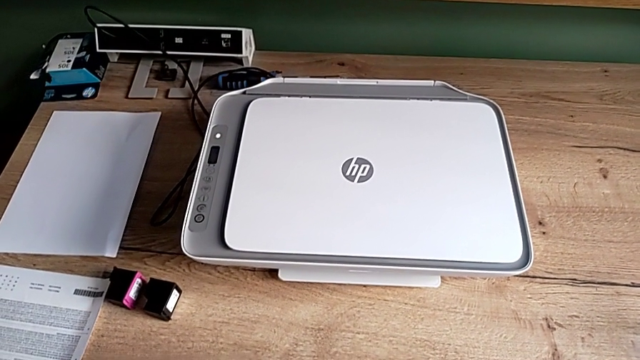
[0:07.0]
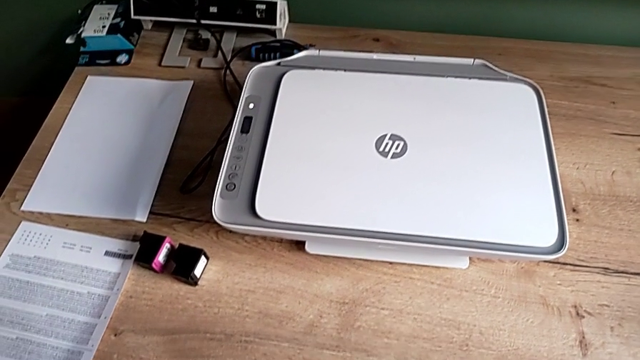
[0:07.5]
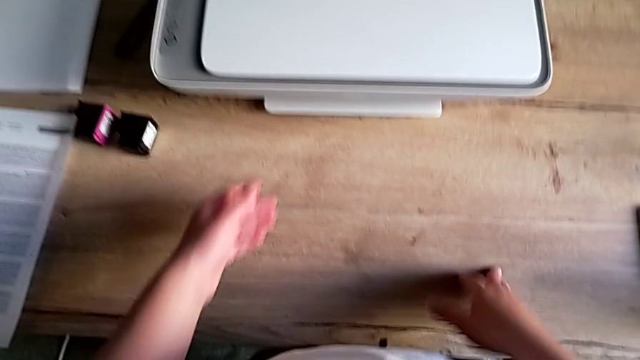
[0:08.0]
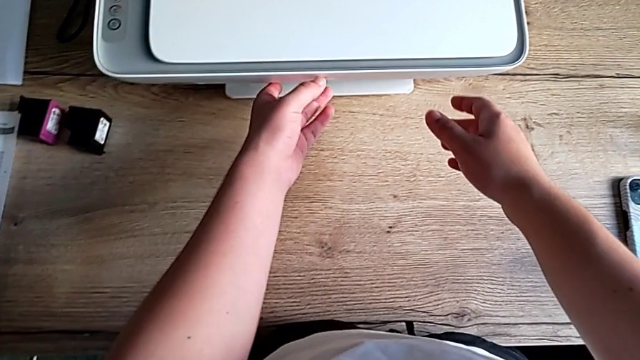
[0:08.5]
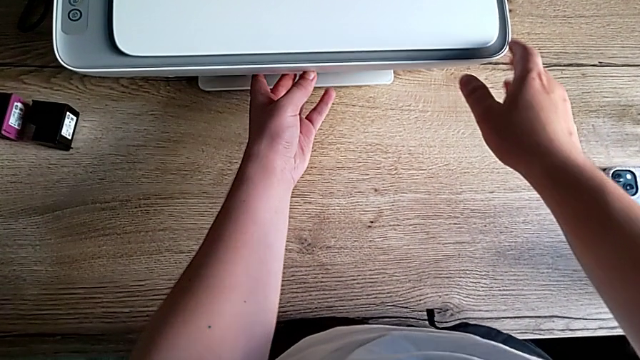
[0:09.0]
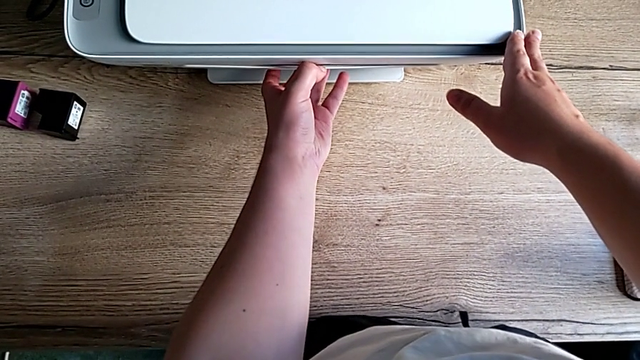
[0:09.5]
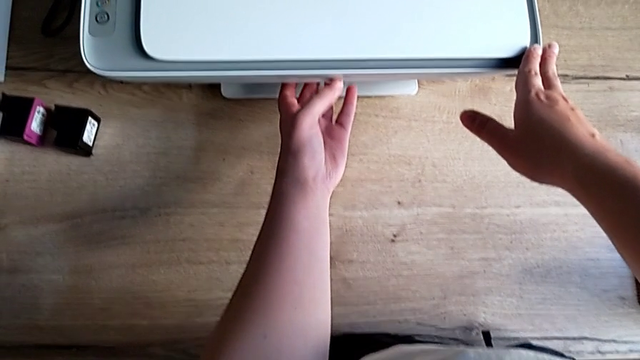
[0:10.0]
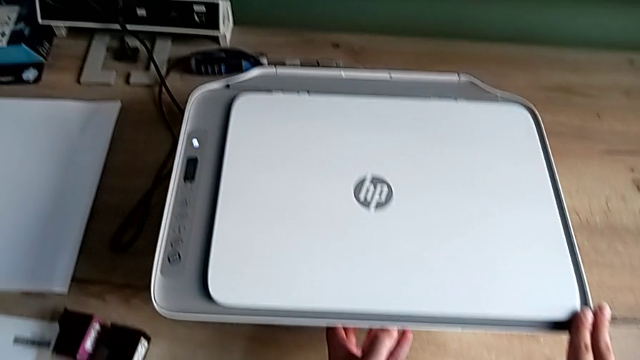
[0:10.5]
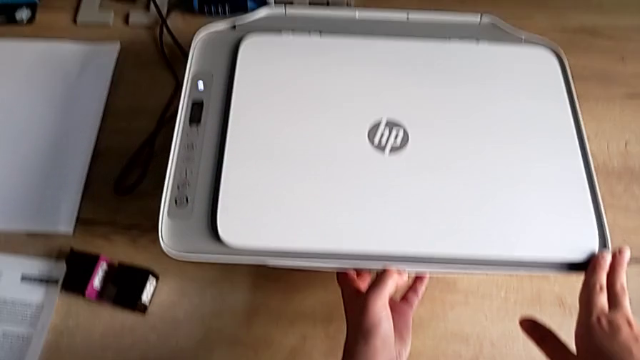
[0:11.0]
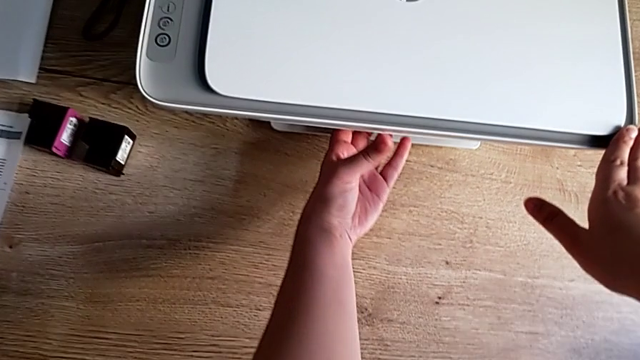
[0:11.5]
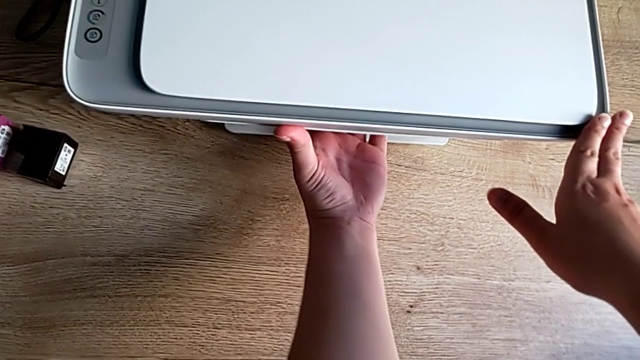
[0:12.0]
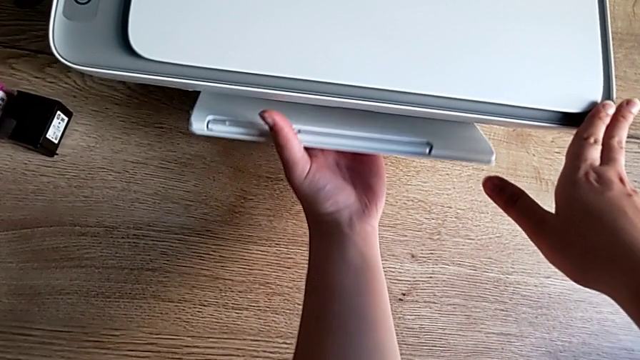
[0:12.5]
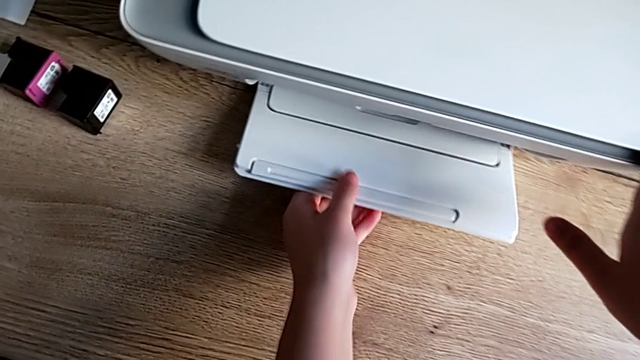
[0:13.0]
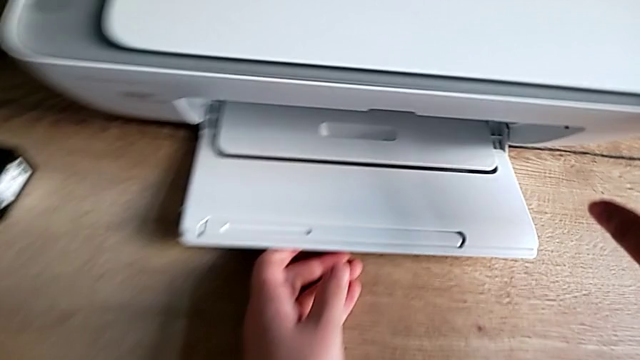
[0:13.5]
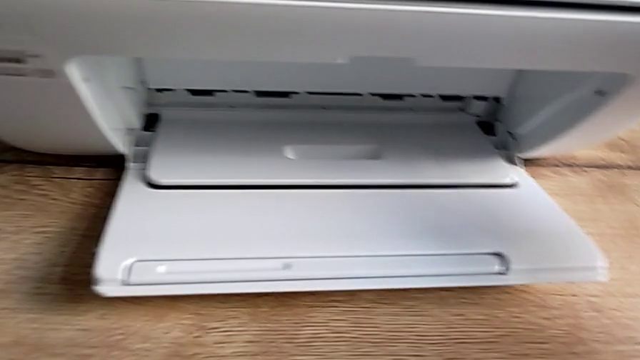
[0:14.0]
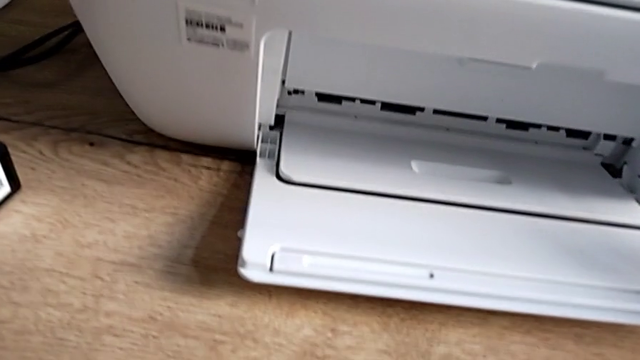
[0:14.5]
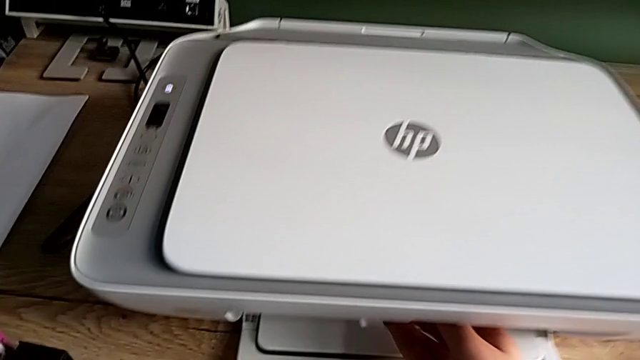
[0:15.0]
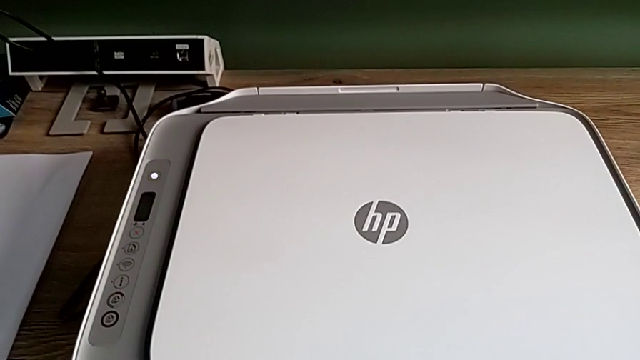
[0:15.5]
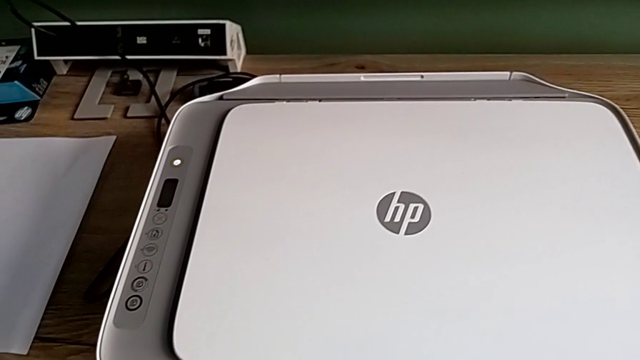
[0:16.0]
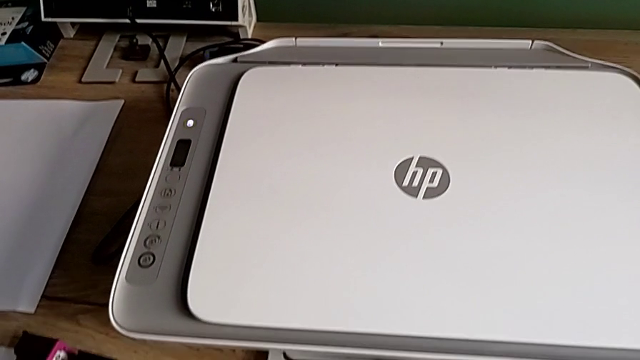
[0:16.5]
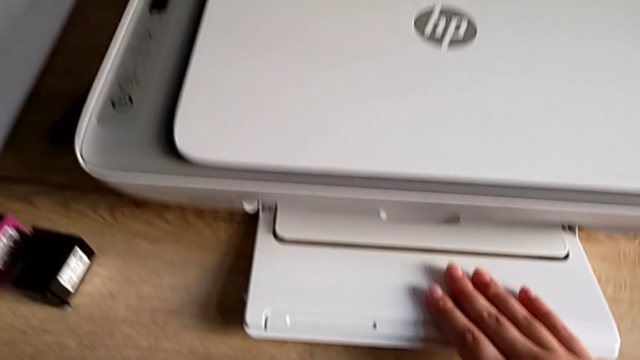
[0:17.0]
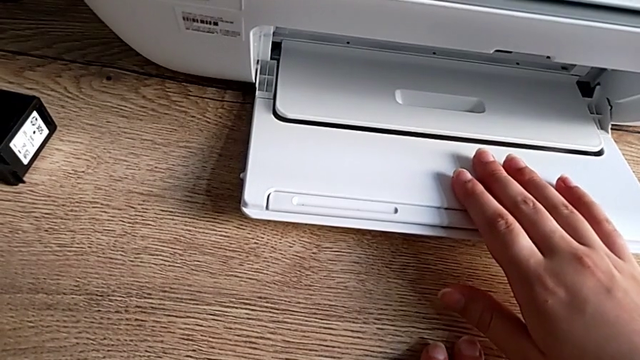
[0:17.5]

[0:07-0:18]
The camera wearer is opening the printer's tray extension. They grab the paper tray, open it twice and wrongly pull the cartridge gate.

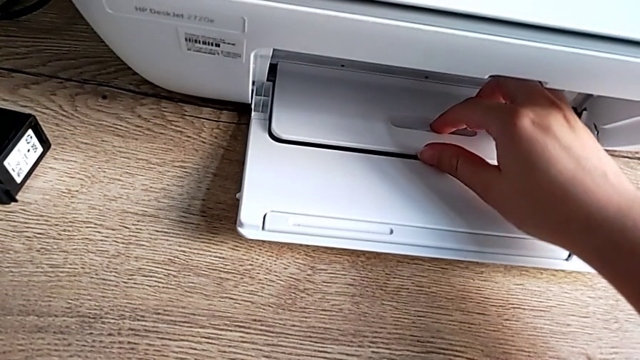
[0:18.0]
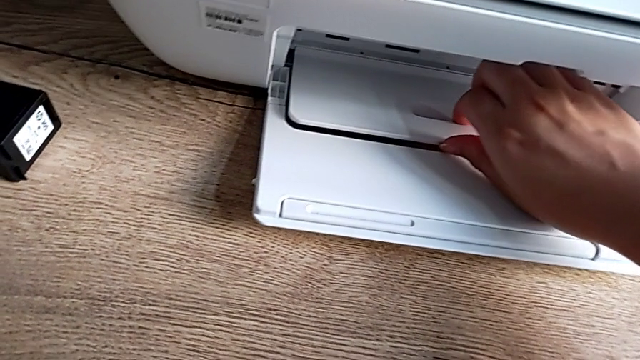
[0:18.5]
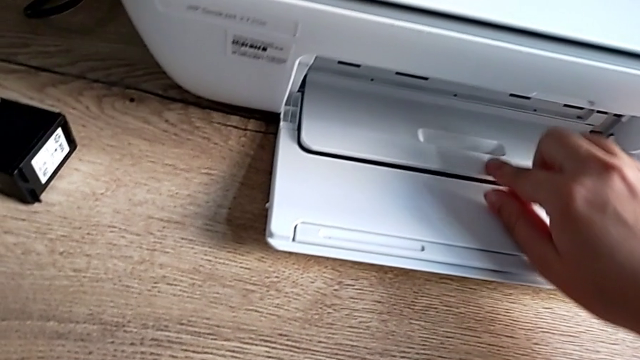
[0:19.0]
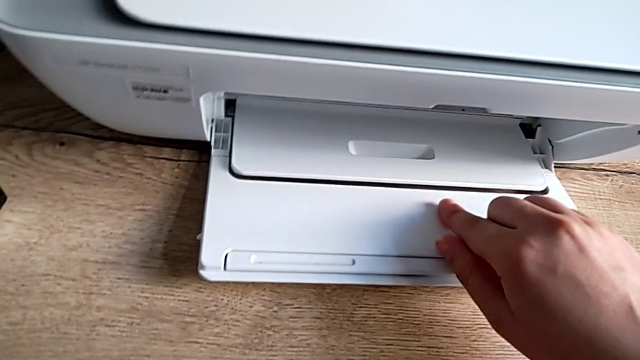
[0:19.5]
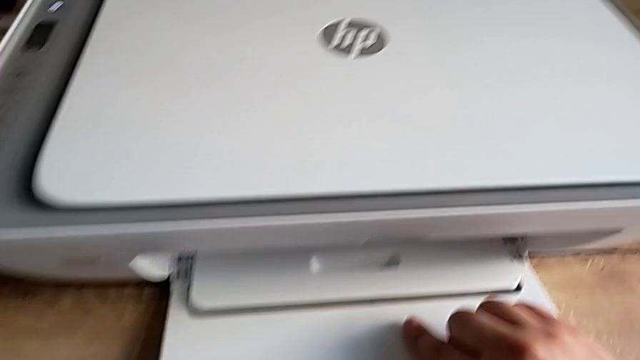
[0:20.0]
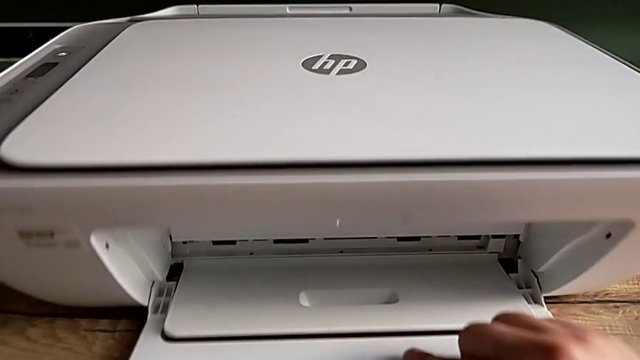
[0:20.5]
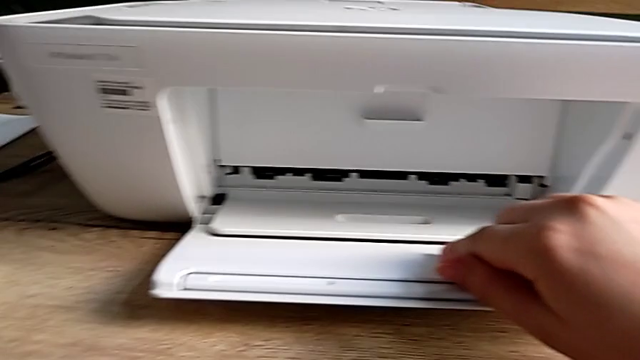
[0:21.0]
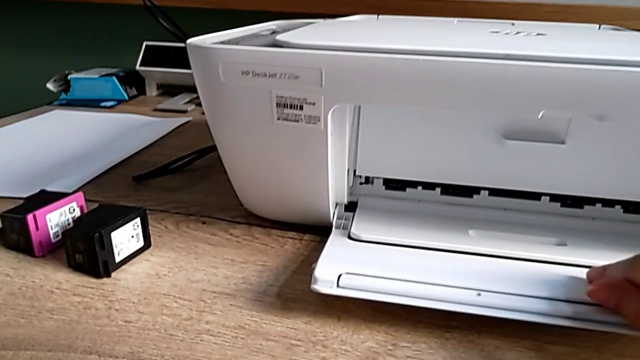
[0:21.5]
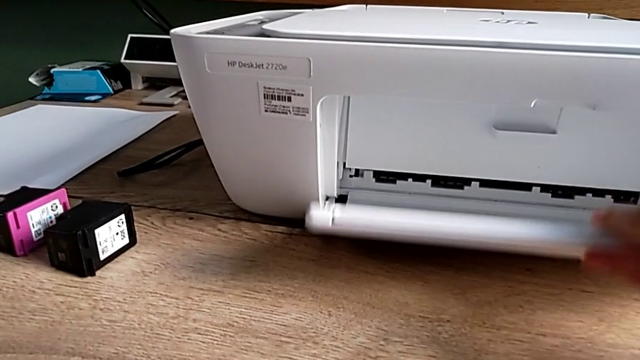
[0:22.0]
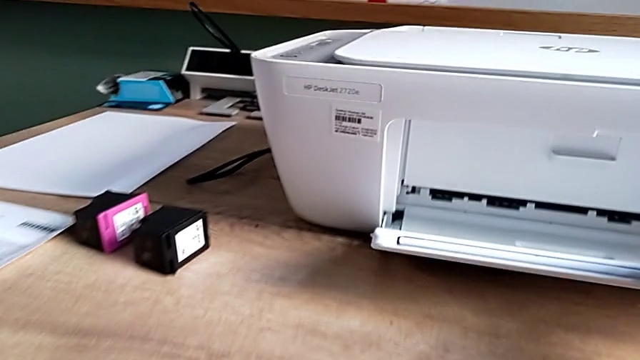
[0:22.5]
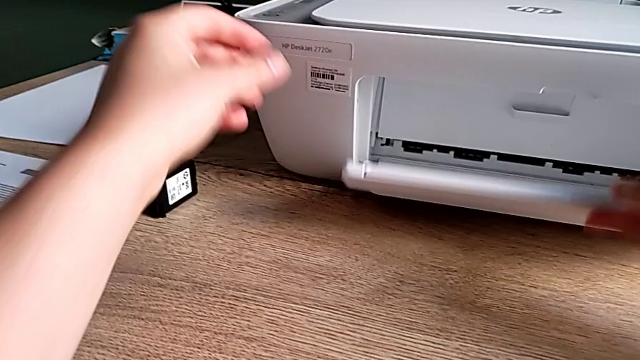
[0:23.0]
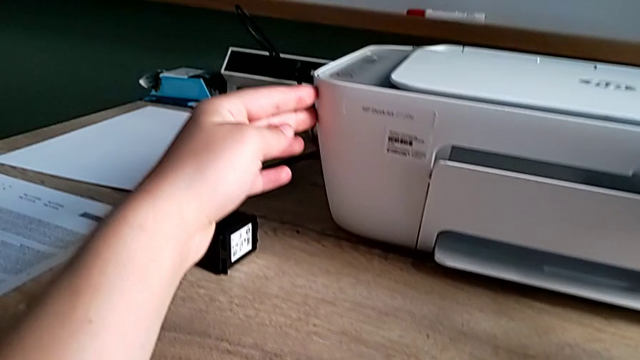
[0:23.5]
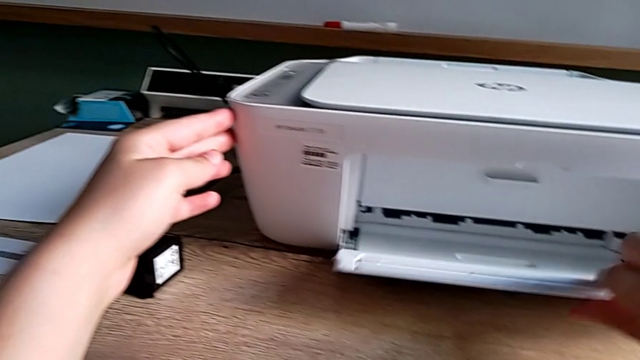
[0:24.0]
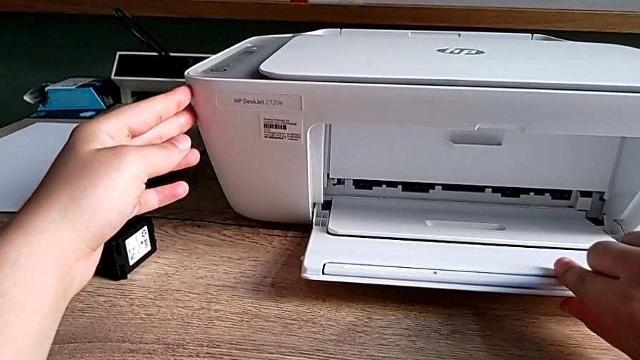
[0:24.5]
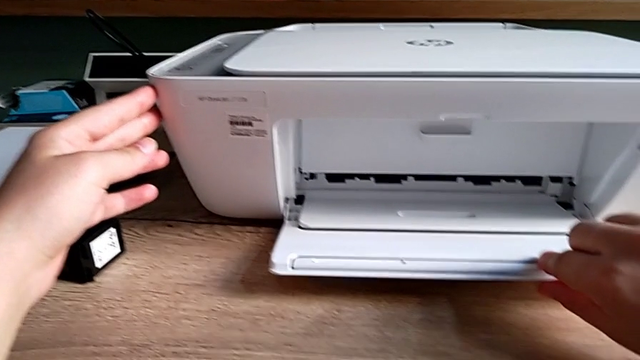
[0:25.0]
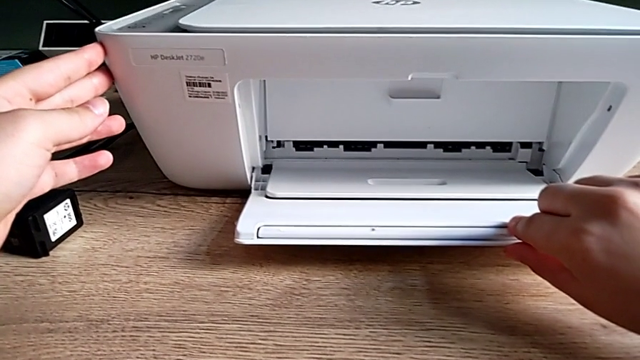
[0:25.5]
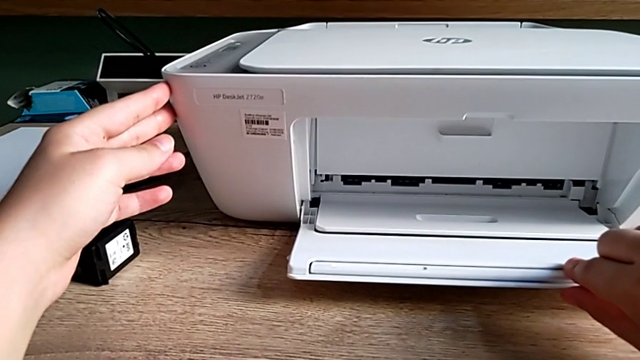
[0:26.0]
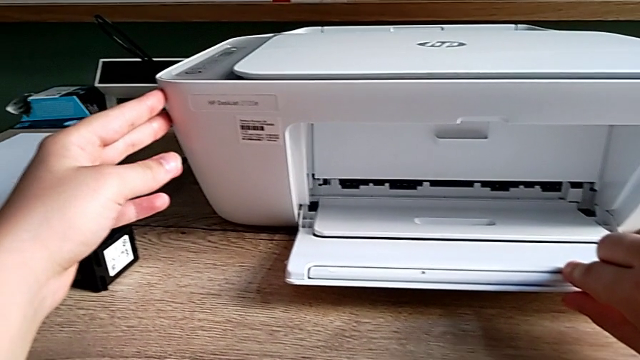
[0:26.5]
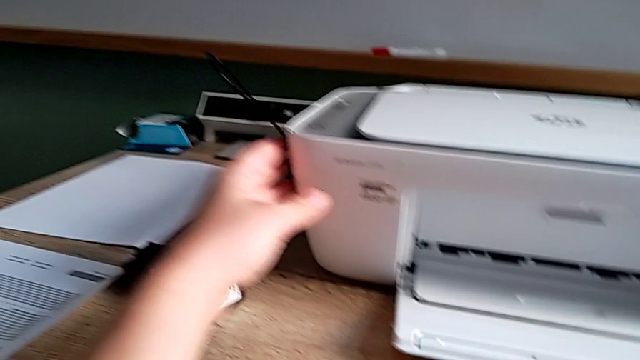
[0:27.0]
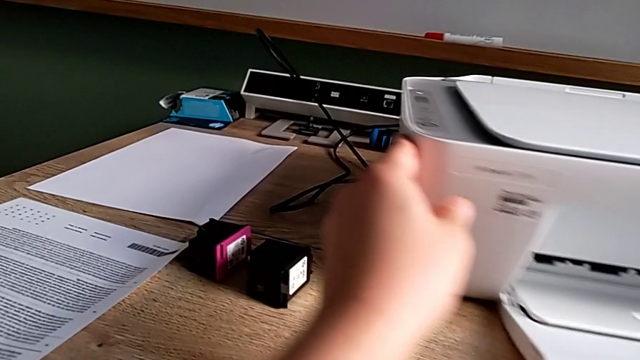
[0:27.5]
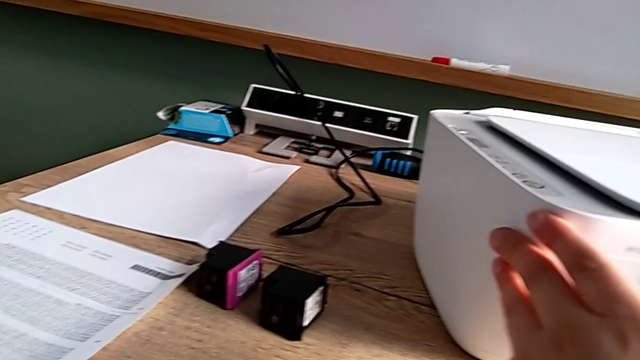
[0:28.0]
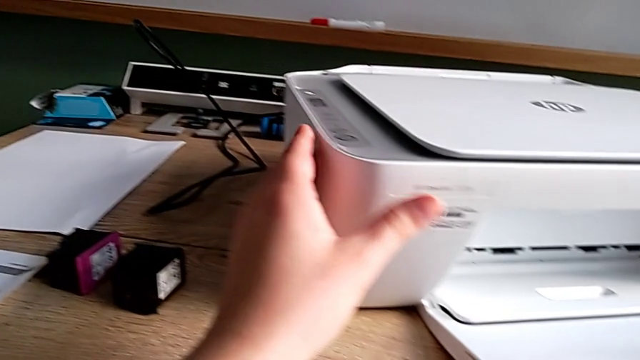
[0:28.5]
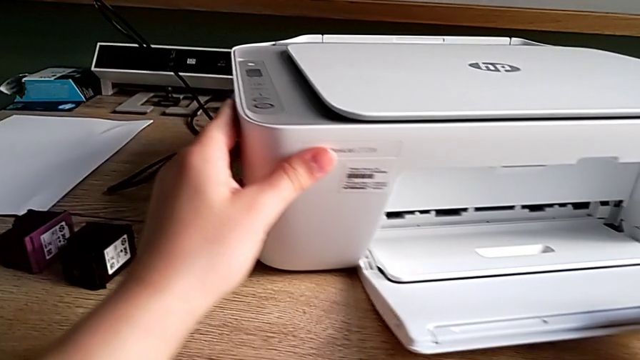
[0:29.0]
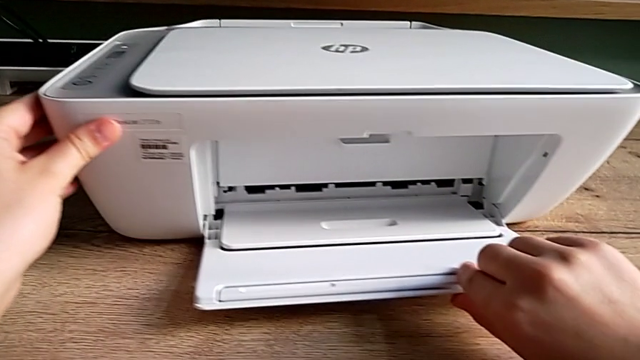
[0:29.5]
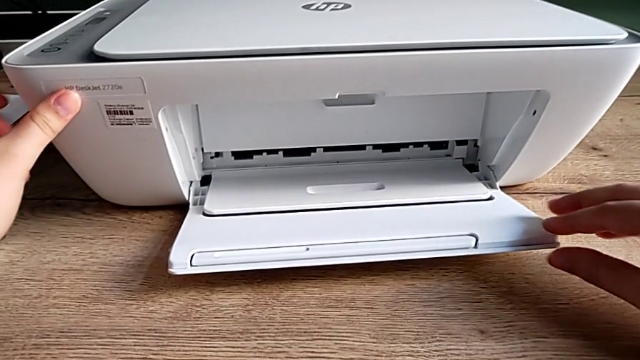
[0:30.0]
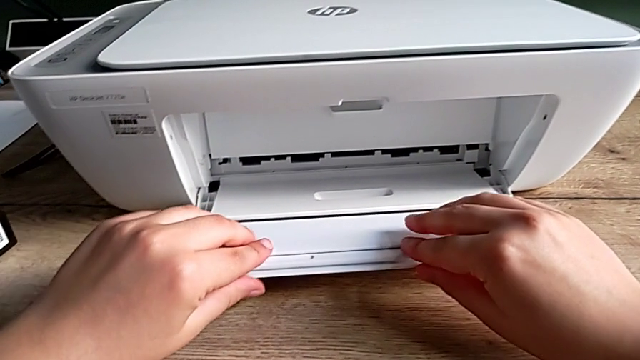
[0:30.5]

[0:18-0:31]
The camera wearer is opening the printer's tray extension. They wrongly touch the paper tray, grab it, lift it twice, rotate the printer twice and grab the extending paper tray.
